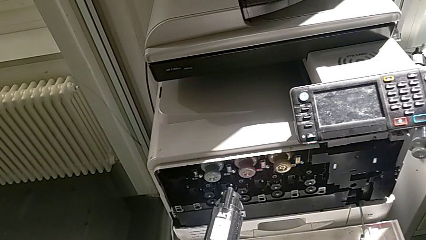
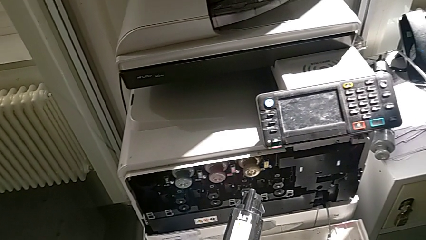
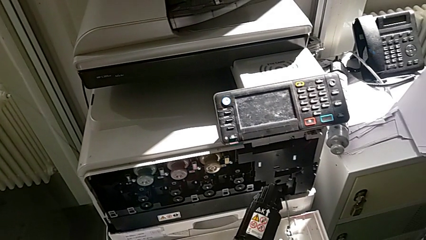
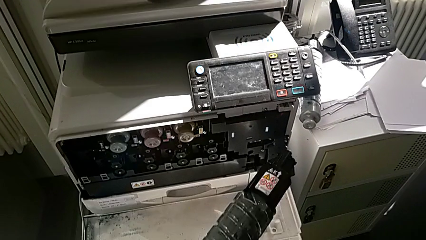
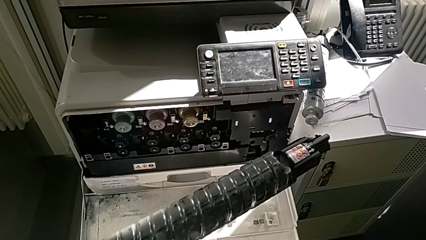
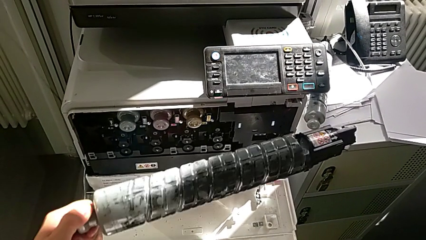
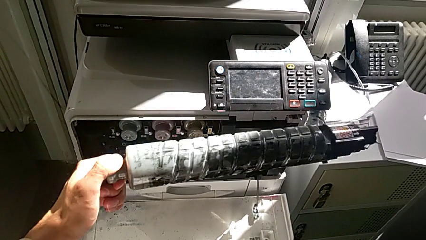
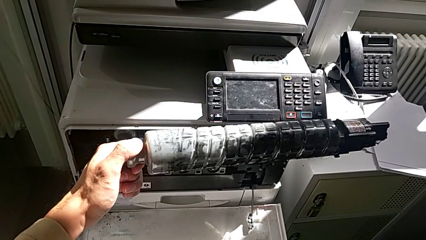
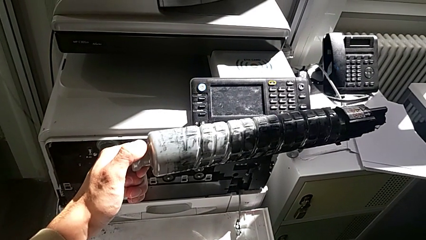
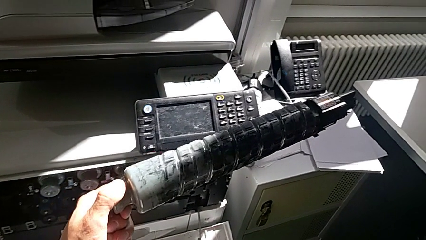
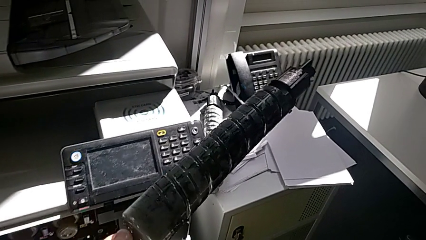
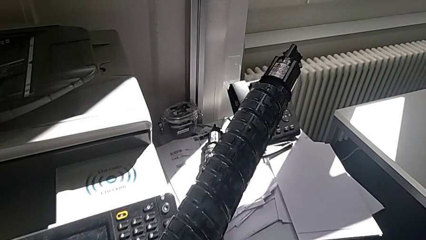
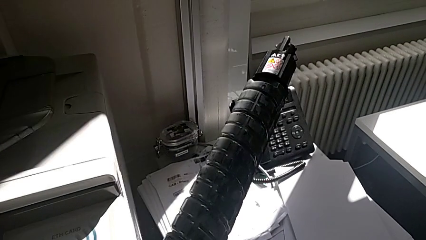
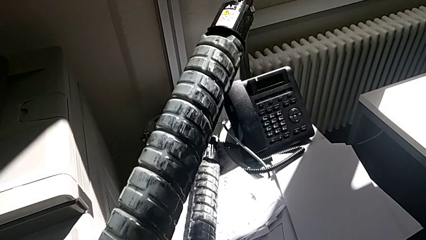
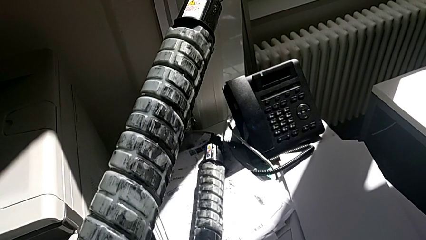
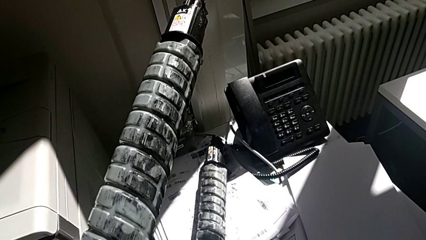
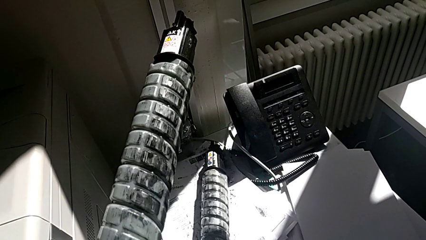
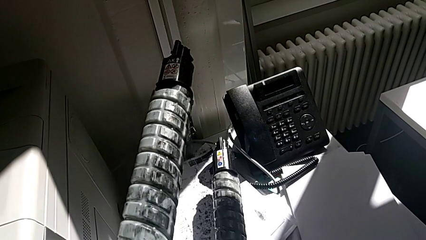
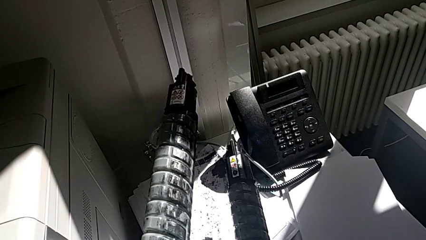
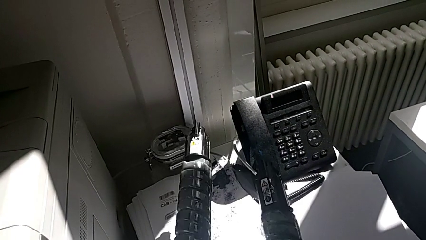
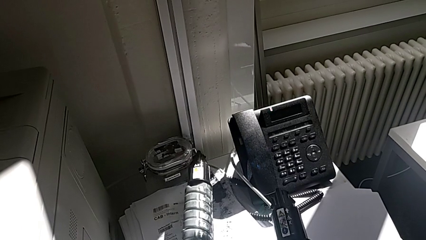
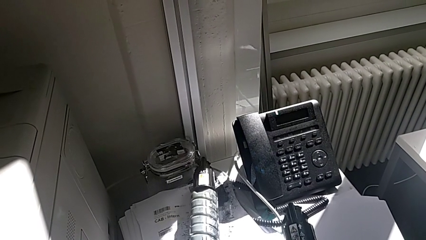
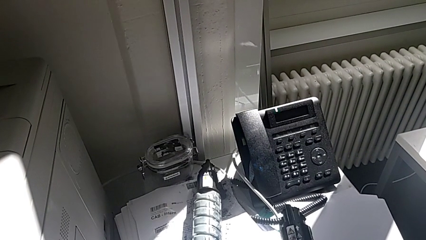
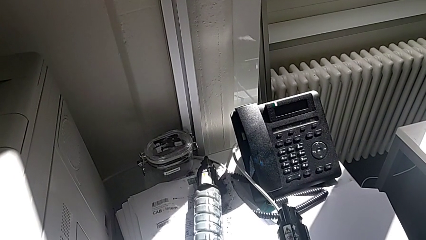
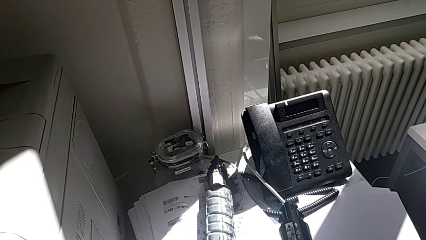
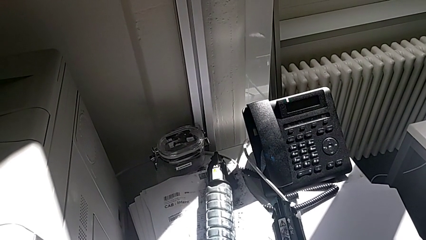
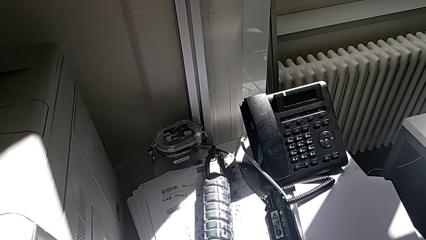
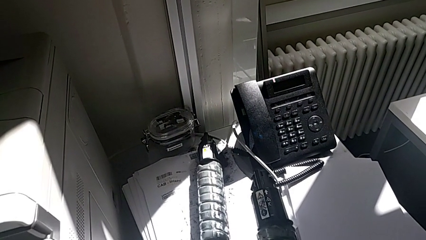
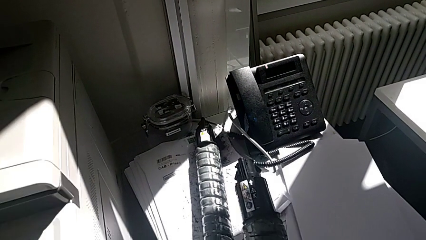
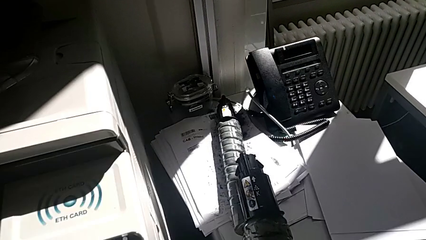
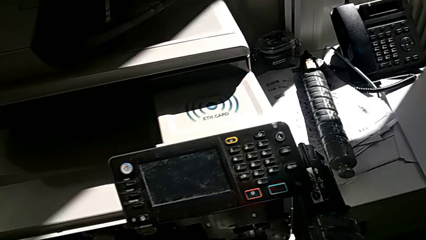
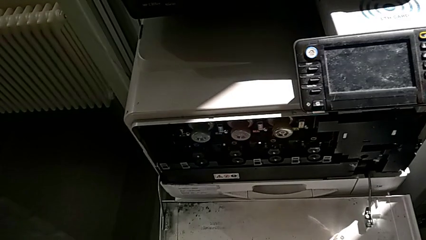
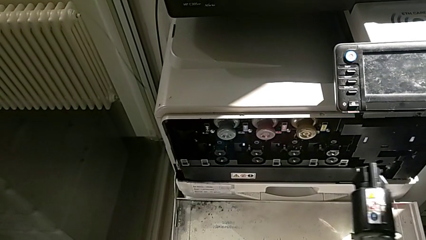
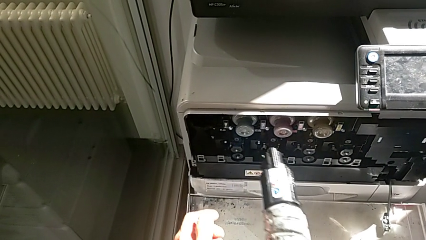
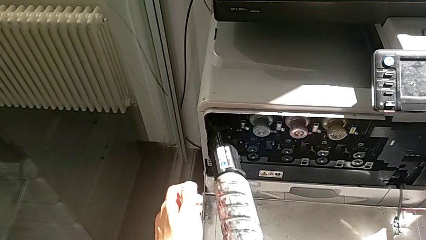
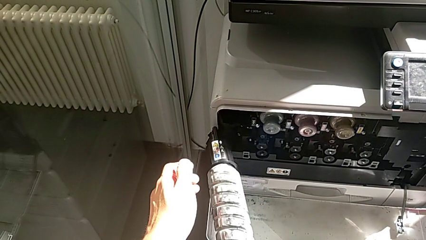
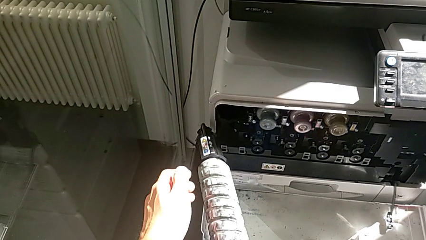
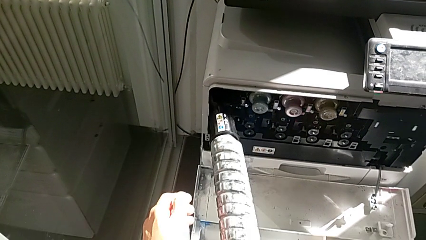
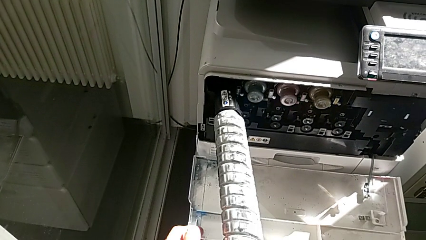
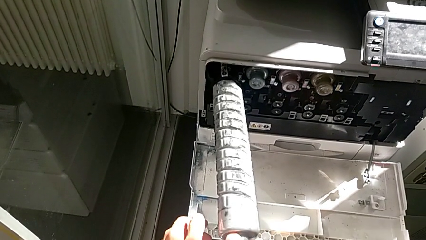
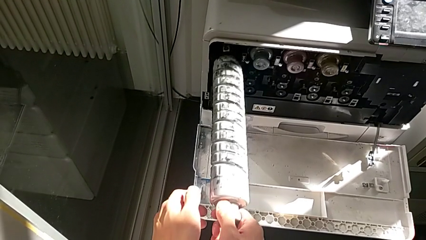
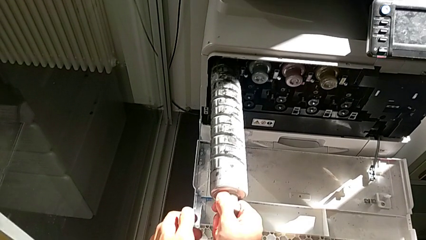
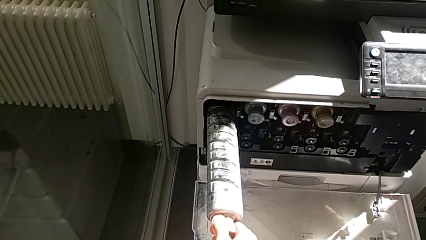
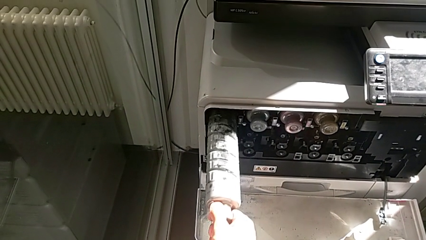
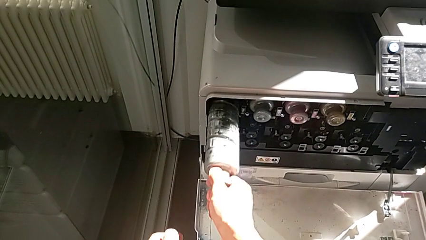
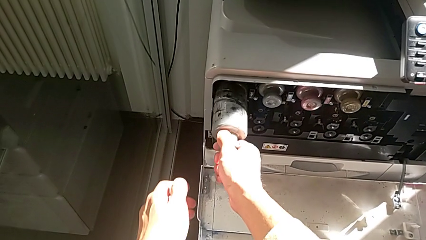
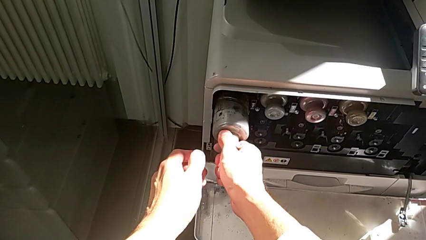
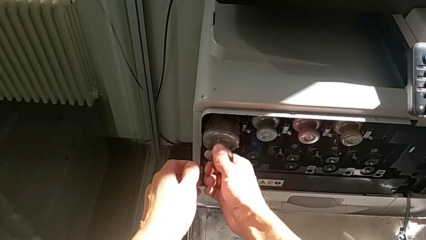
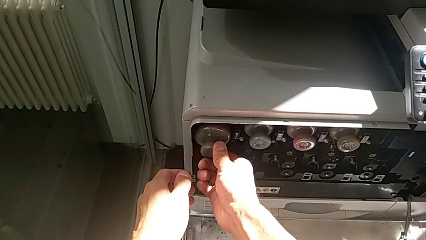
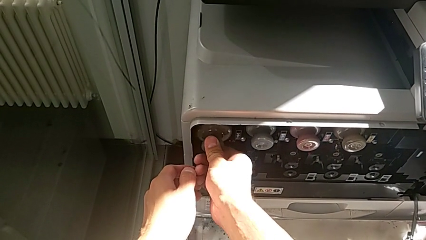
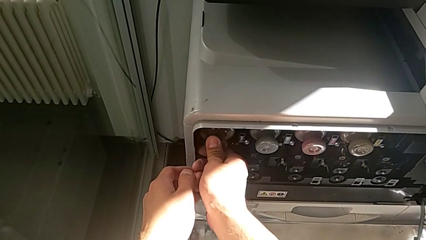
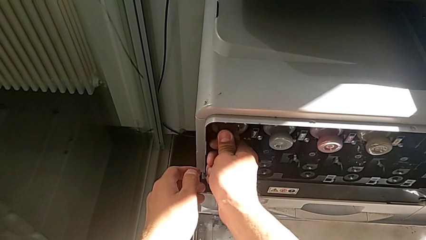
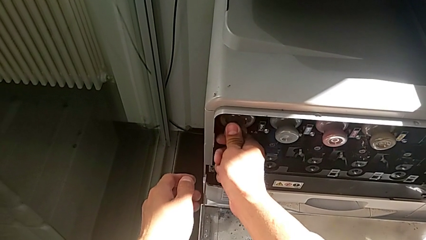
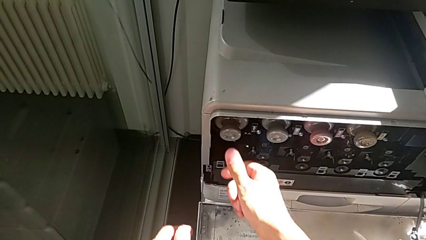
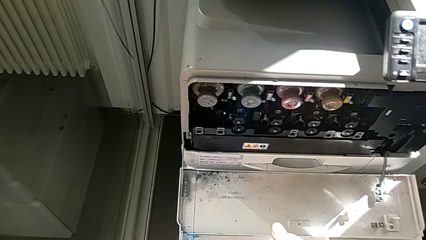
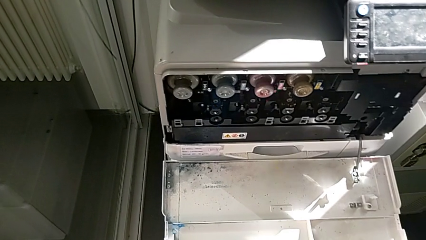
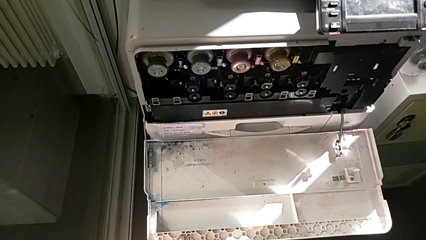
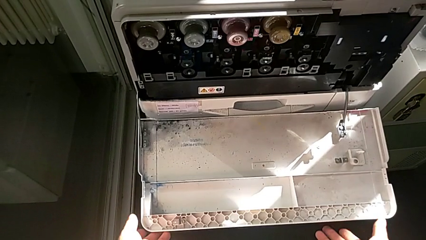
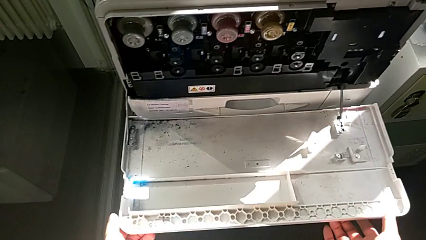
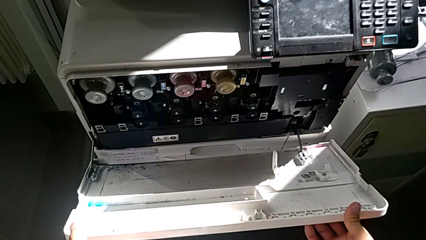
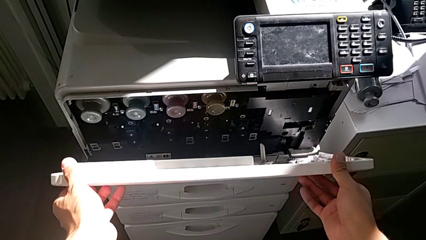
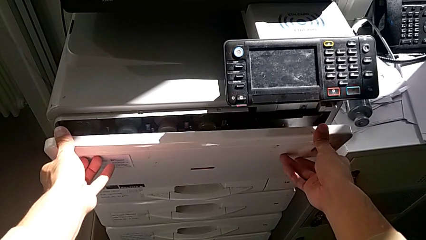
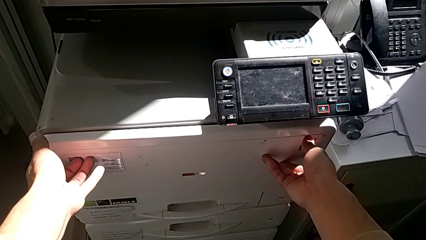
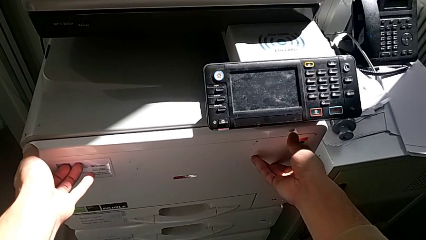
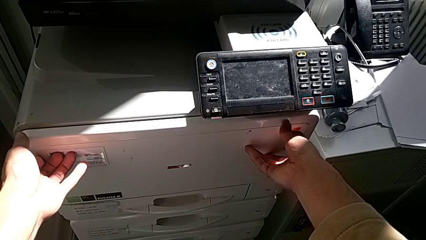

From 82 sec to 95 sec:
The camera wearer is exchanging the black ink cartridge. They place the old ink cartridge with the left hand, grab it with the right hand, insert the new ink cartridge, grab the cartridge gate and close it.
